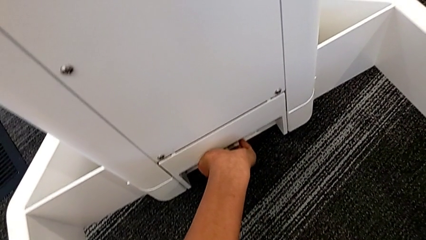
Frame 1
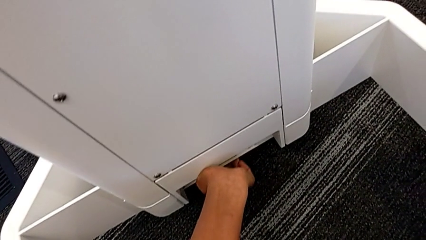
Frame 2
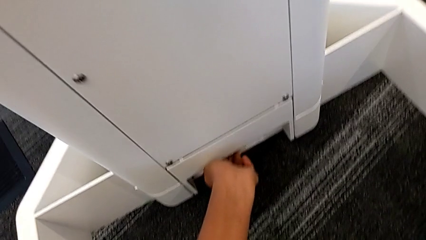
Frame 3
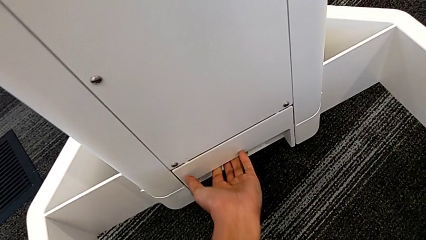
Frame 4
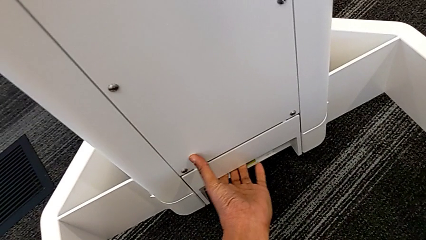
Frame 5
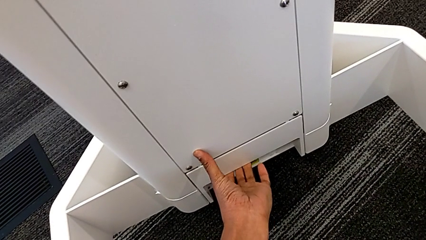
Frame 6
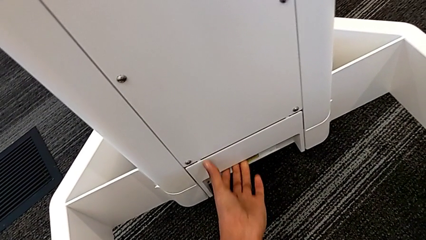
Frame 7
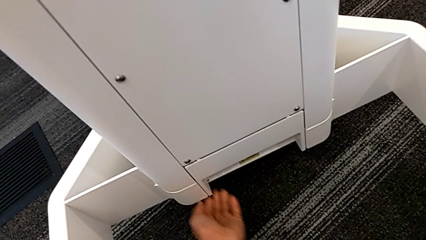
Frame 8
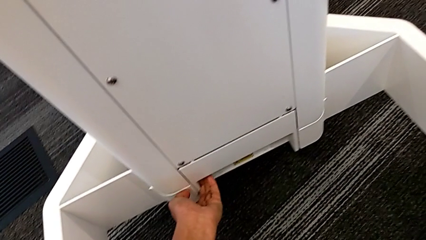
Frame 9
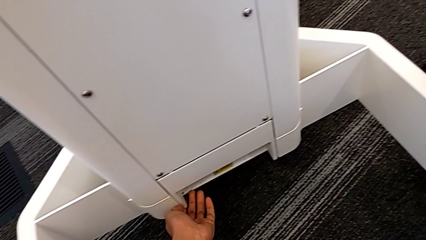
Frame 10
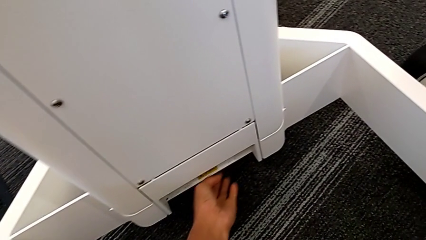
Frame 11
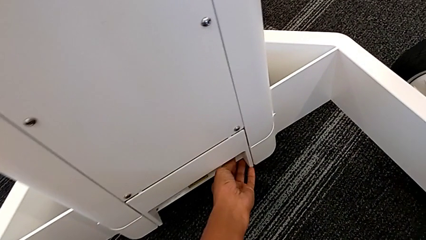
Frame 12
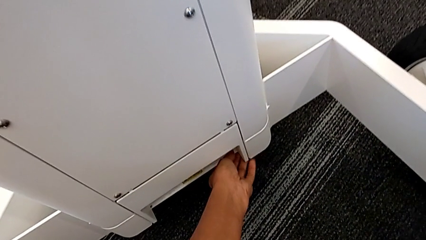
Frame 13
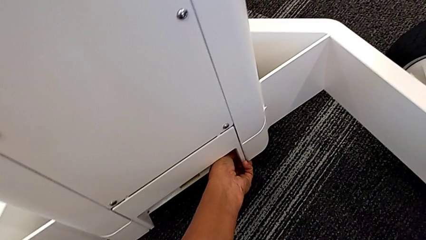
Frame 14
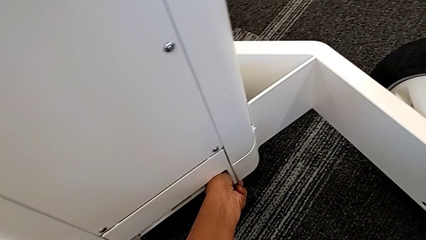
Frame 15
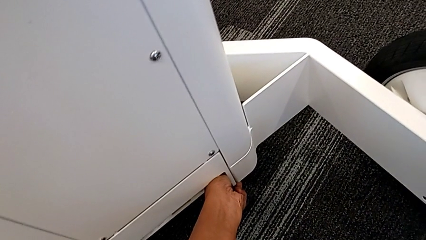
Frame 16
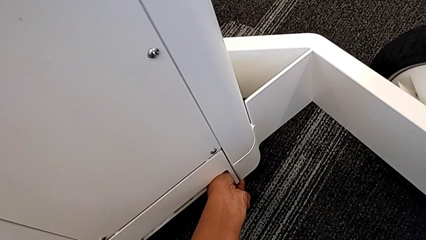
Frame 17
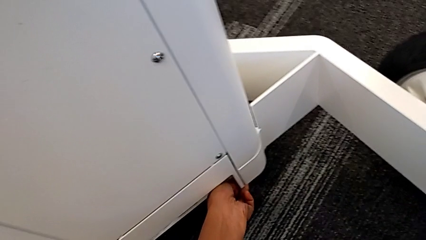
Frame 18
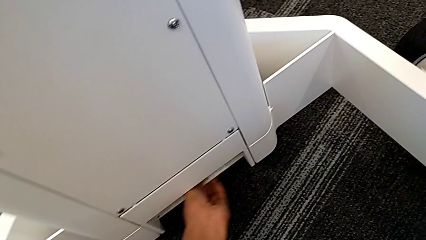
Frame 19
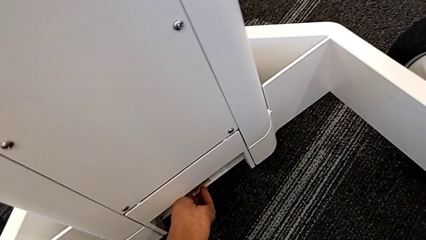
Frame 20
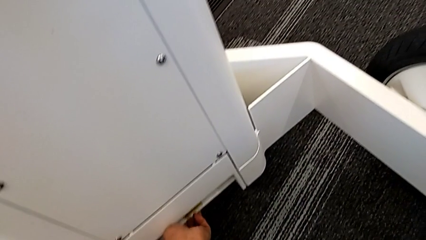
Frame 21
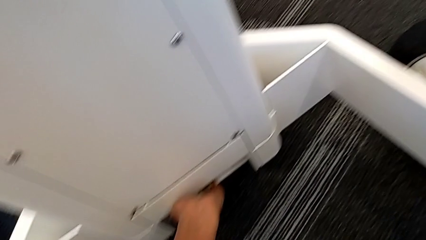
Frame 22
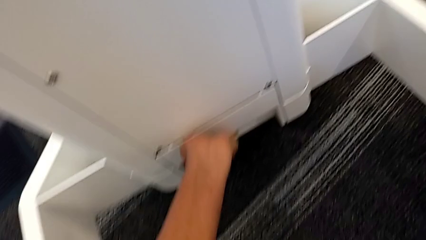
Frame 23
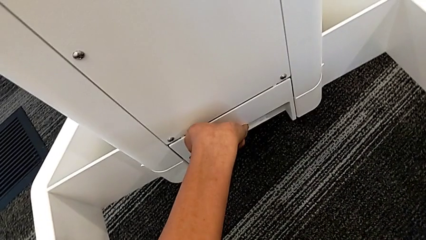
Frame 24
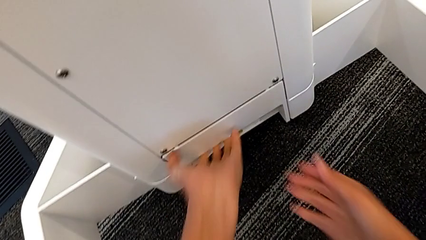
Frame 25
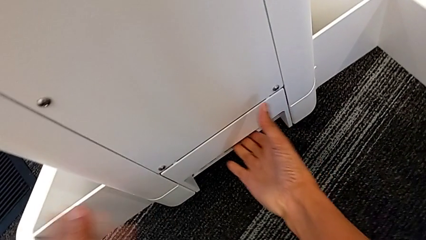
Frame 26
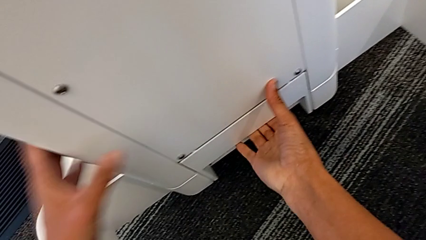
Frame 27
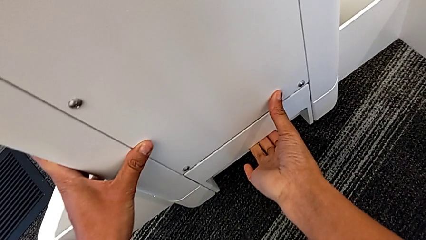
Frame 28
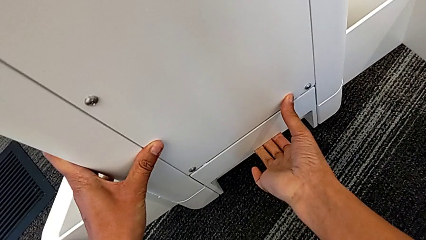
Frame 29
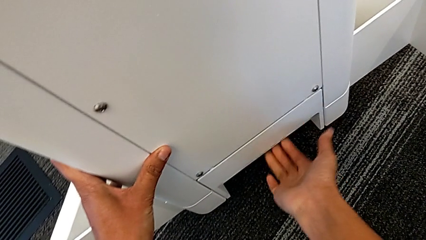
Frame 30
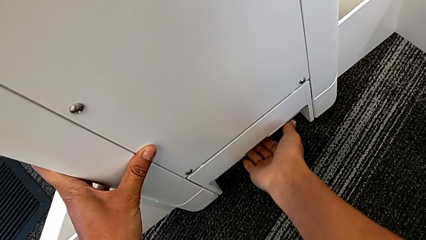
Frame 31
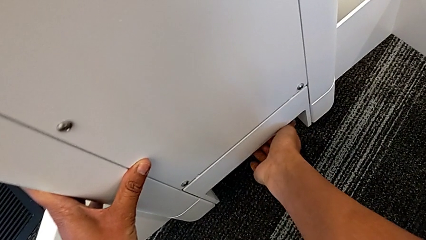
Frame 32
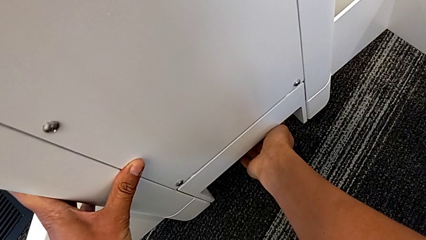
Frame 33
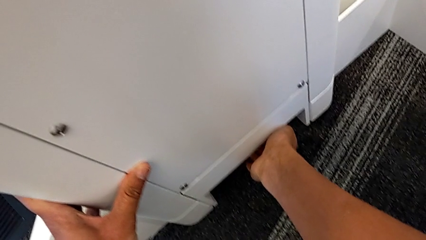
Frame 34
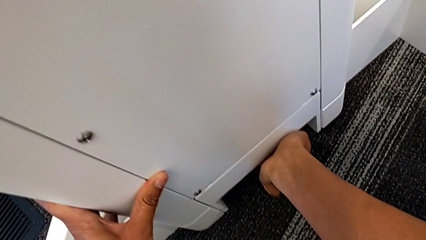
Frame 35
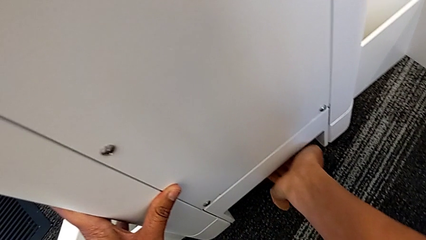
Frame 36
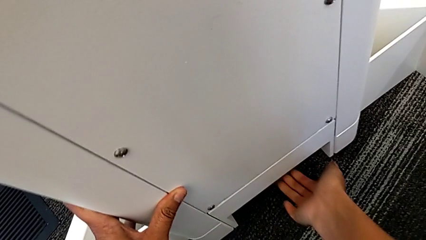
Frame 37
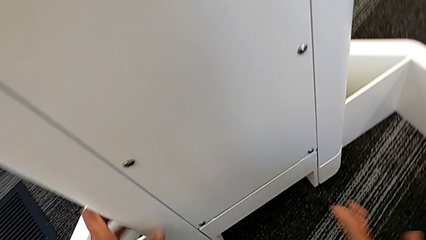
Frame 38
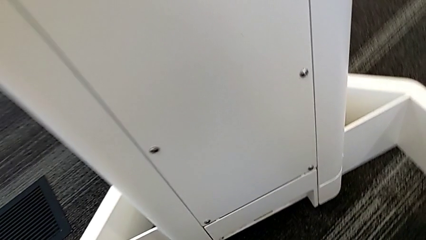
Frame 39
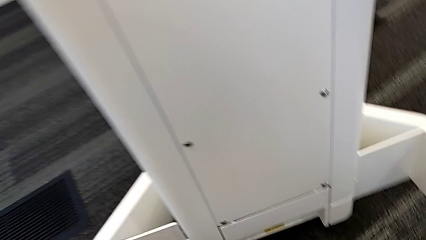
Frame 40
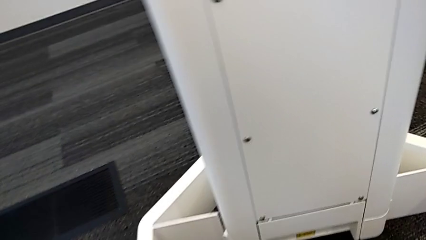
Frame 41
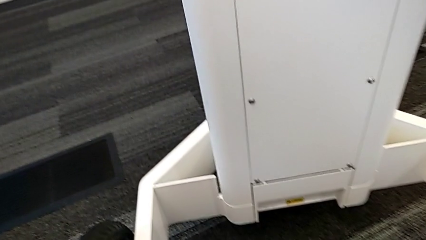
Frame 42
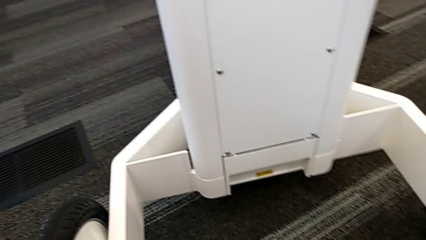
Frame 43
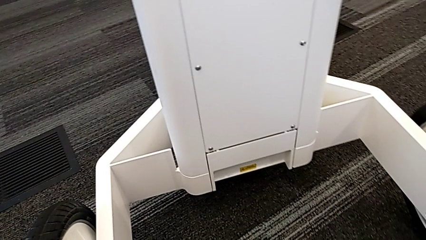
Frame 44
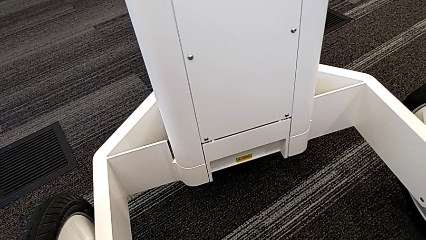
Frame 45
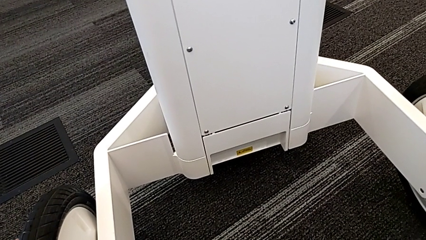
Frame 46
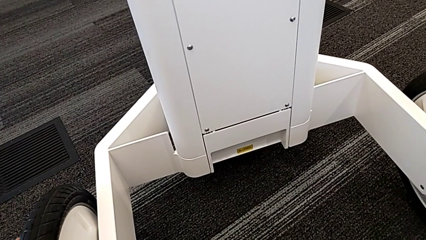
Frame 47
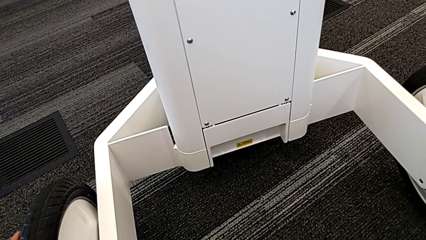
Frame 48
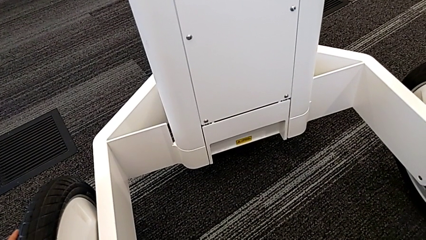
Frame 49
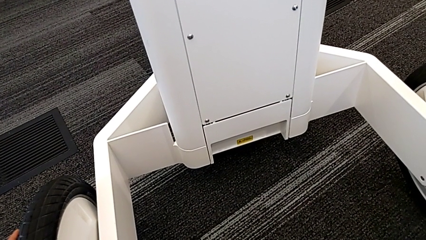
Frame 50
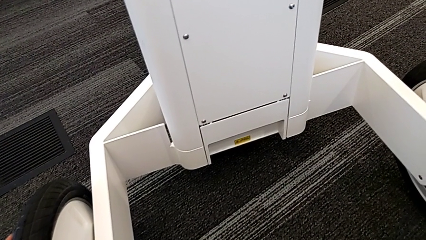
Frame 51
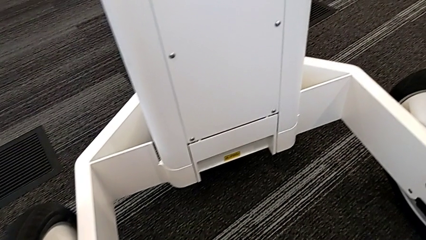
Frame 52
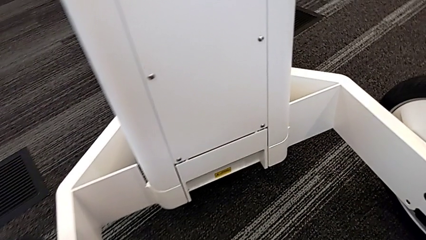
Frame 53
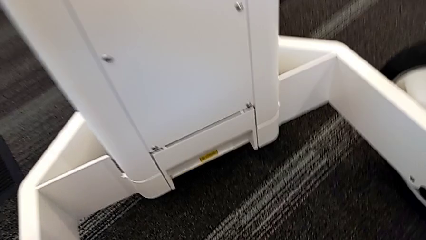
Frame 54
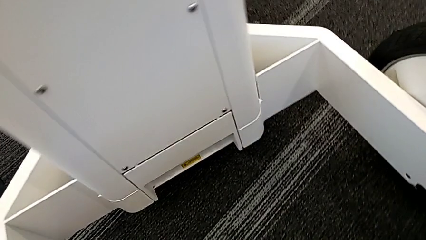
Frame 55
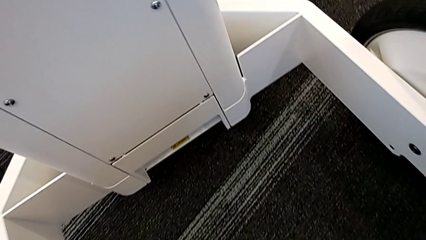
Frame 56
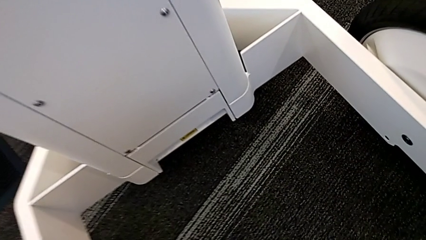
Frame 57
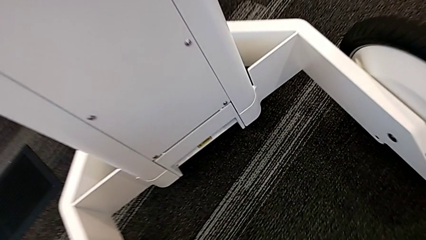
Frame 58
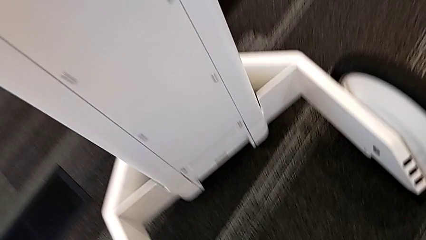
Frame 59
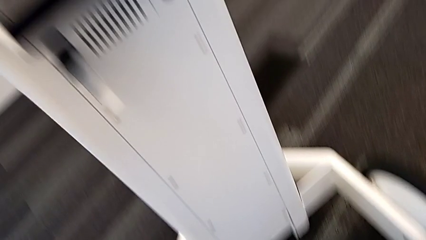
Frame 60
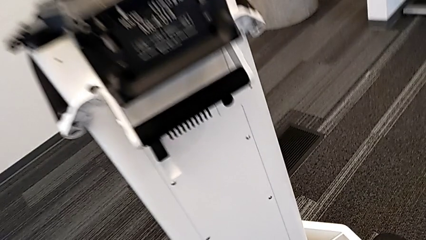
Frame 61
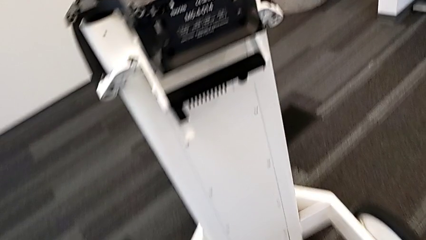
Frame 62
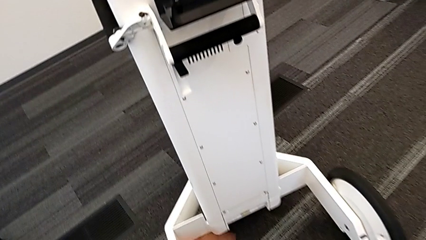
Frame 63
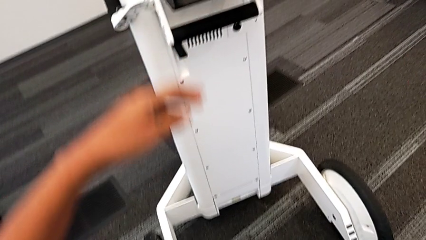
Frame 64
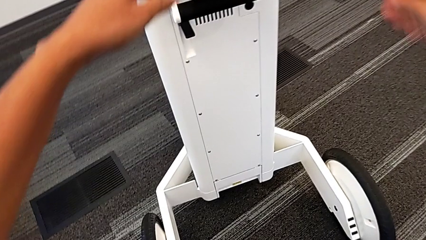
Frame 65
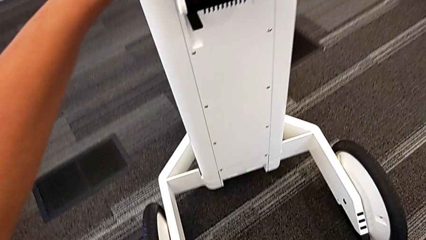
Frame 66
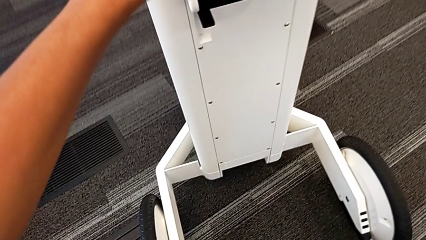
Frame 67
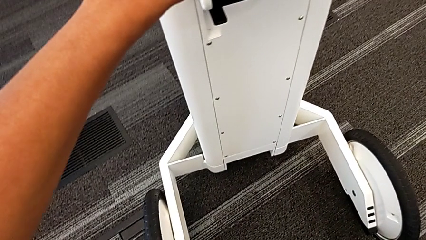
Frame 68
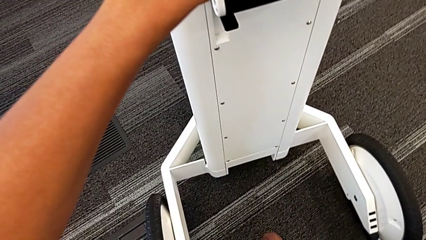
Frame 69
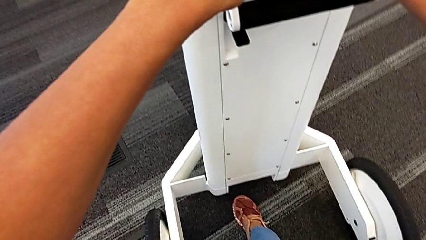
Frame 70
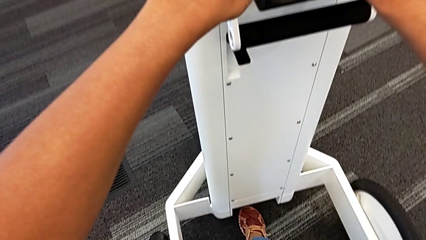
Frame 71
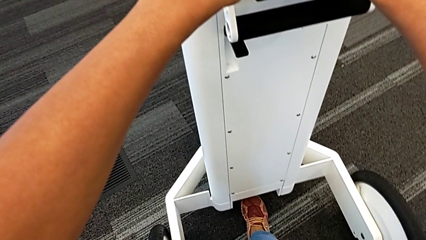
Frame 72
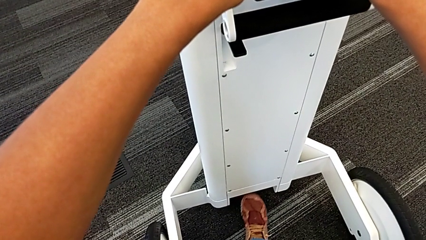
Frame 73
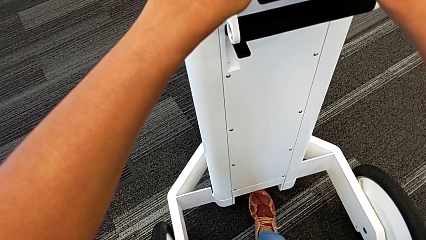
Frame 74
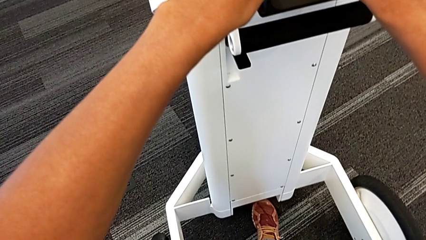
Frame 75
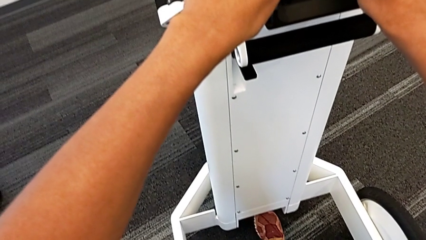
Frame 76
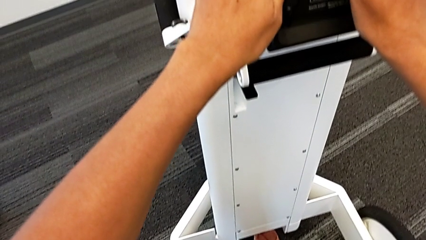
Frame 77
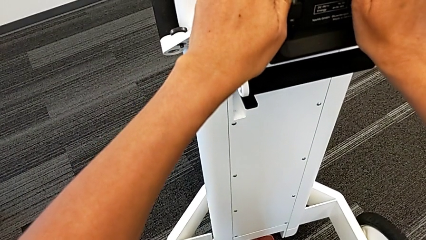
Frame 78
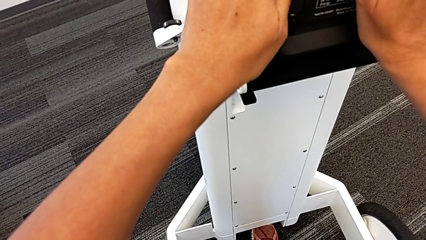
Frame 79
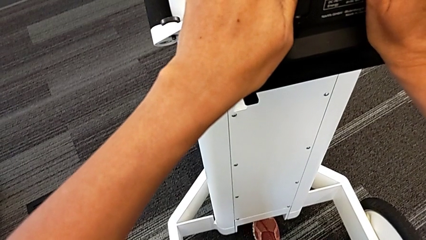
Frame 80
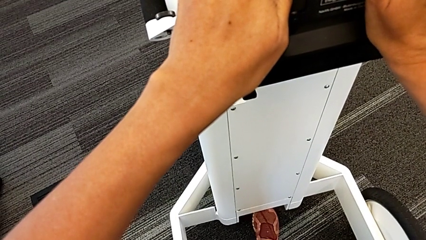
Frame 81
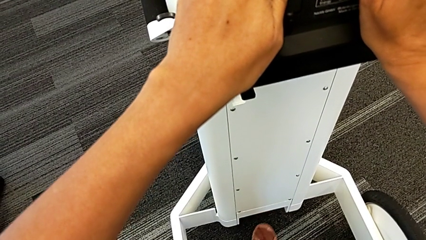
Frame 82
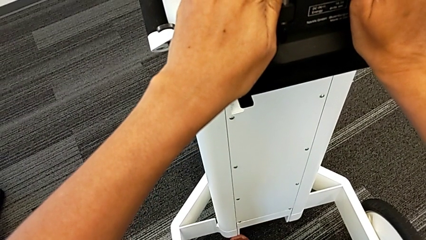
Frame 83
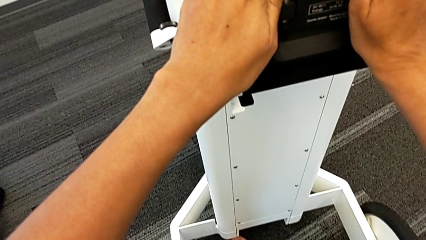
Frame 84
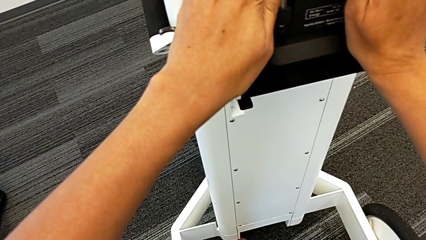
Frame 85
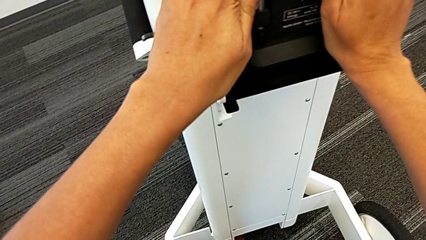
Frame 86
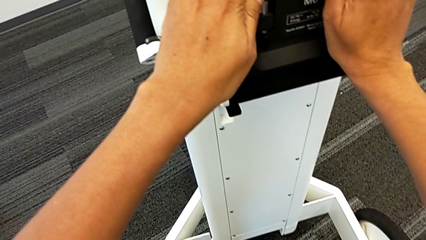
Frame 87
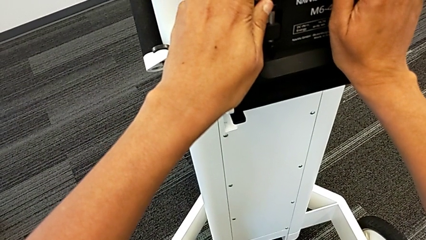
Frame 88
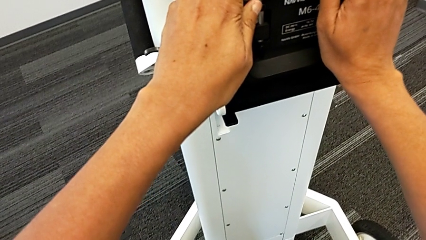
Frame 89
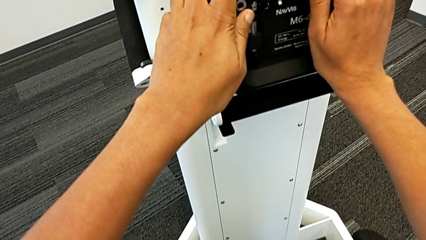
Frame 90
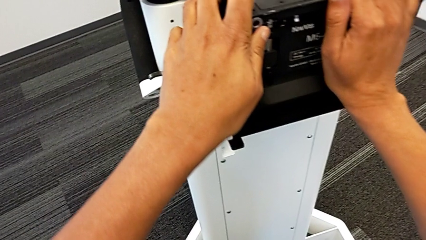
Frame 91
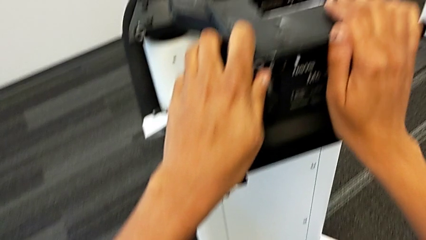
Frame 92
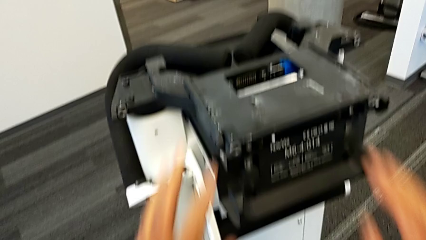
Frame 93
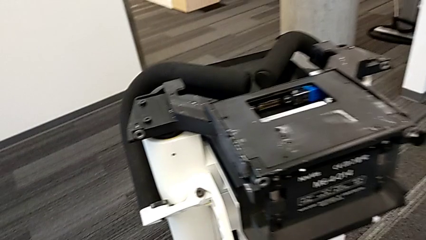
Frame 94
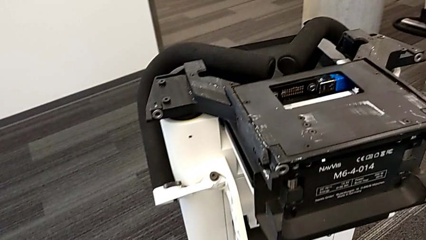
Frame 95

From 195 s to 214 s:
The camera wearer is attempting to pull out the bottom M6 body. They wrongly pull the M6 body lock, unable to open the anchor point. They grab it and pull it.
